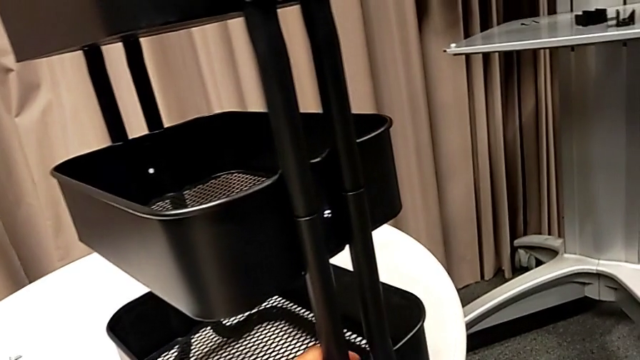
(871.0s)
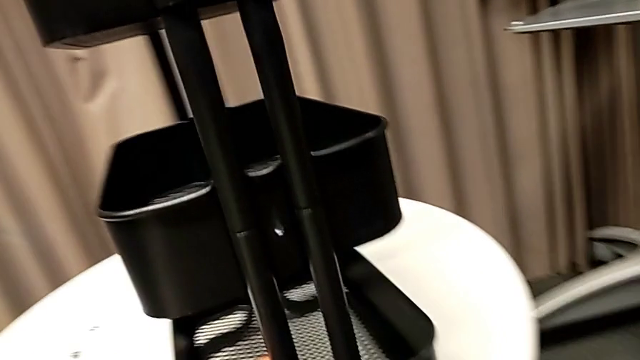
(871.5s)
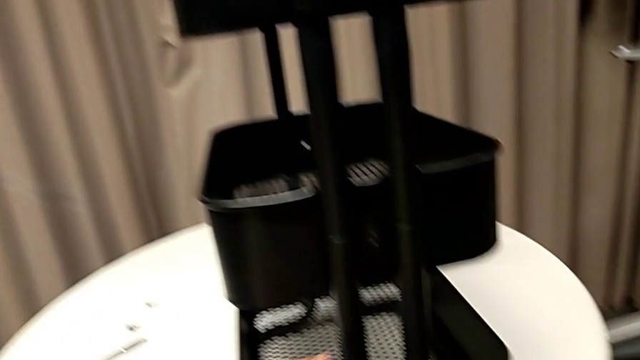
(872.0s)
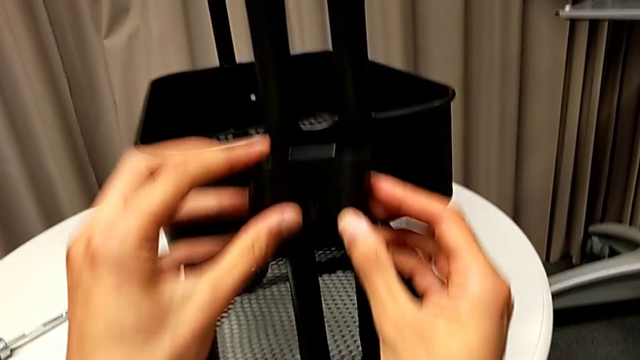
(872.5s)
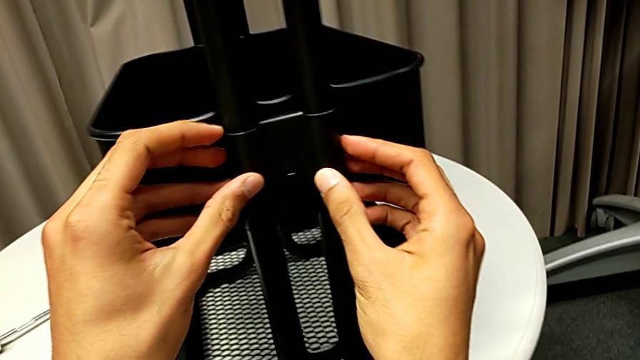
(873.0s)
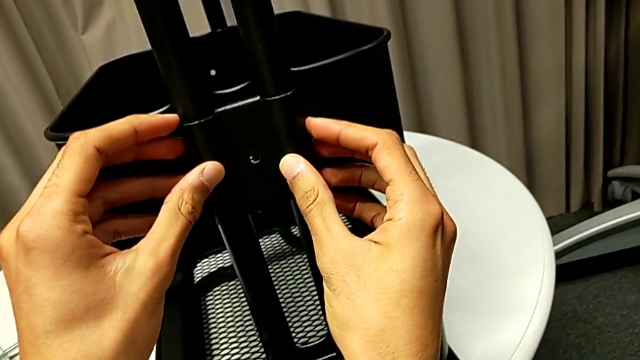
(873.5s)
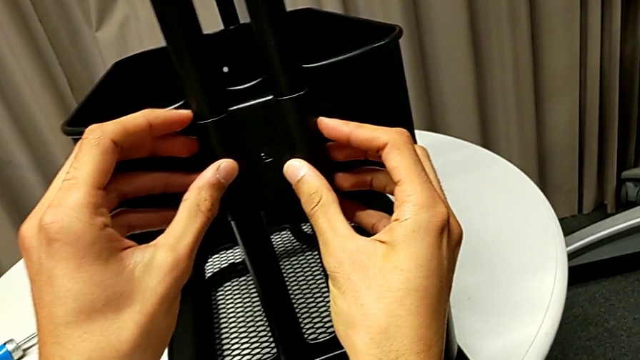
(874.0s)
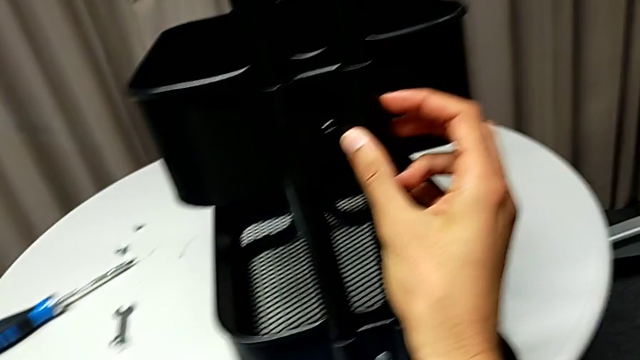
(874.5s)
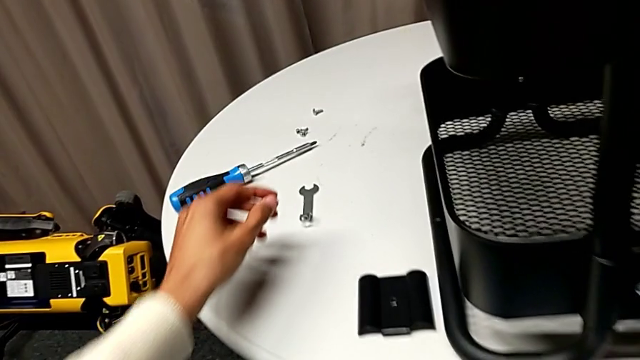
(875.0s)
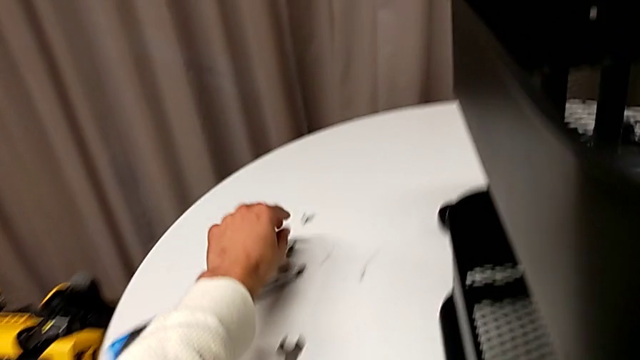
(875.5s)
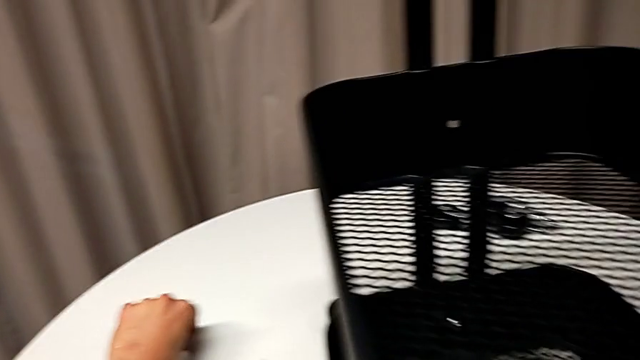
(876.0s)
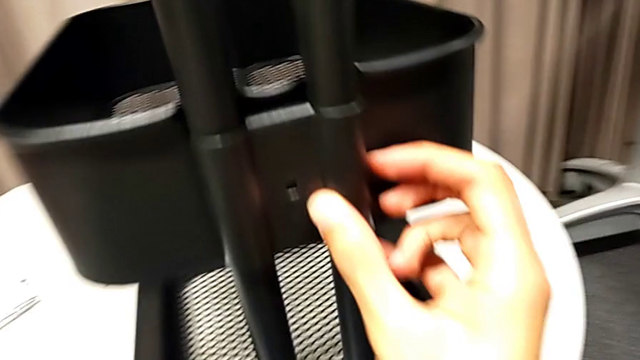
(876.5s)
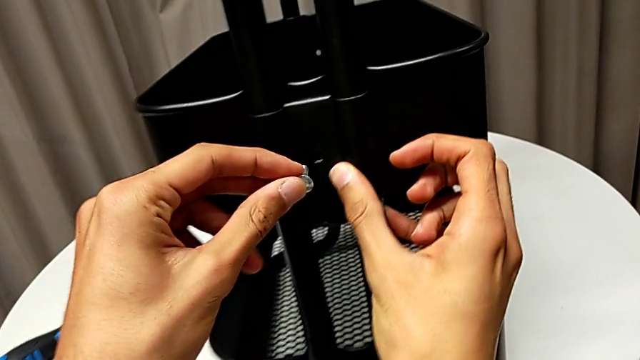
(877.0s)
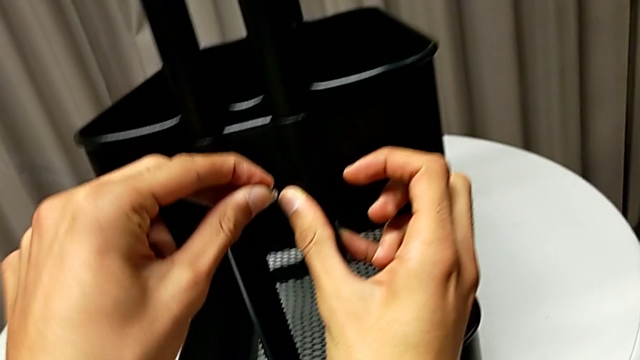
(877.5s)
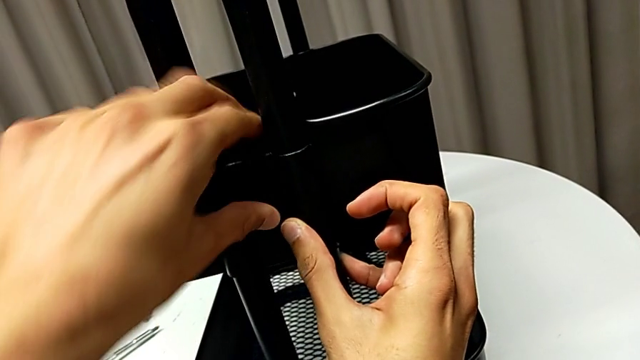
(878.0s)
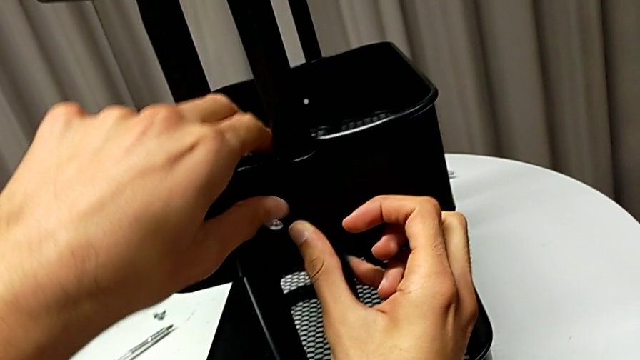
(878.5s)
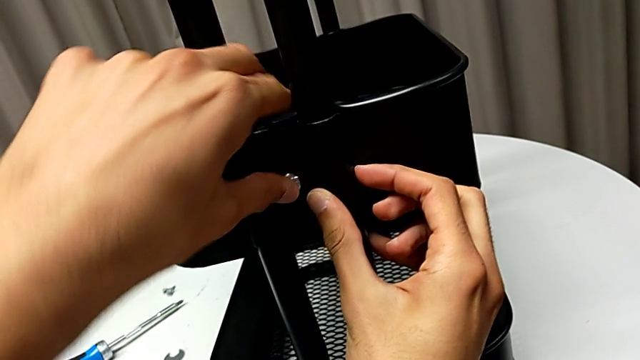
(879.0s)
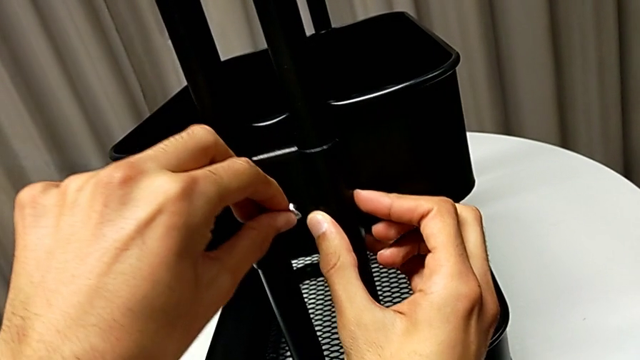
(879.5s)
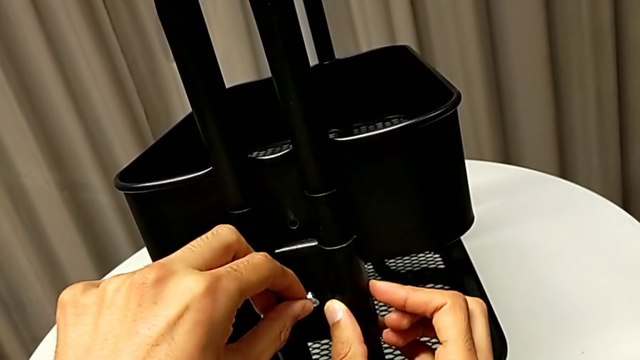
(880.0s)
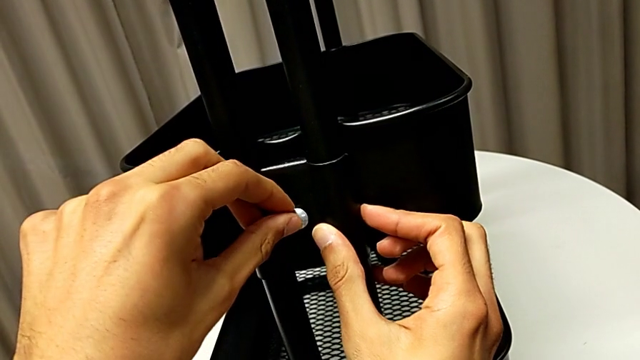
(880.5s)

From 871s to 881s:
The camera wearer is assembling the middle basket. They rotate the whole utility cart, place the bracket, align it, grab the screw, align it, disassemble the bracket and lift it.

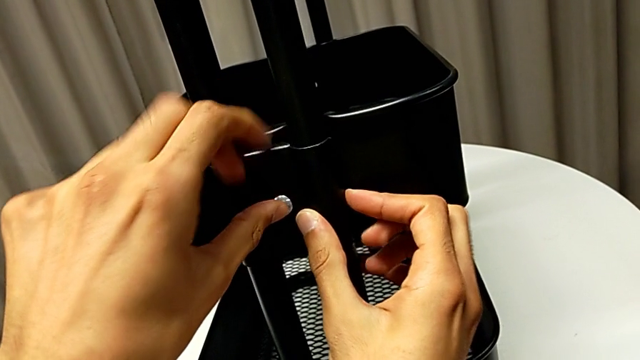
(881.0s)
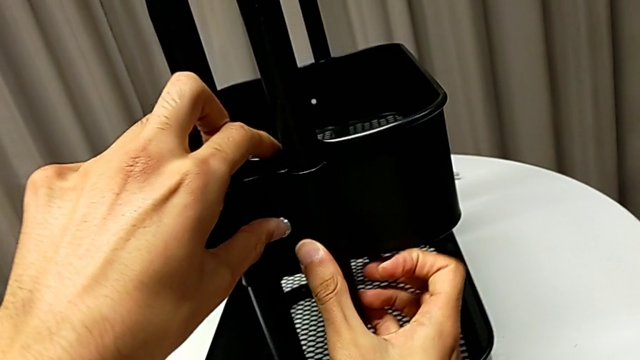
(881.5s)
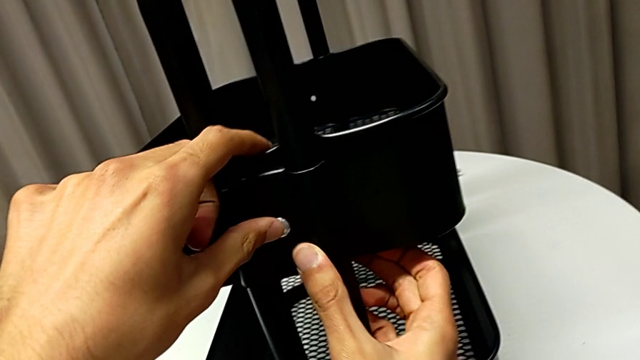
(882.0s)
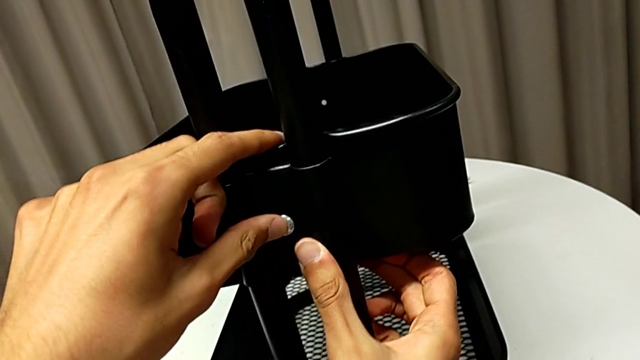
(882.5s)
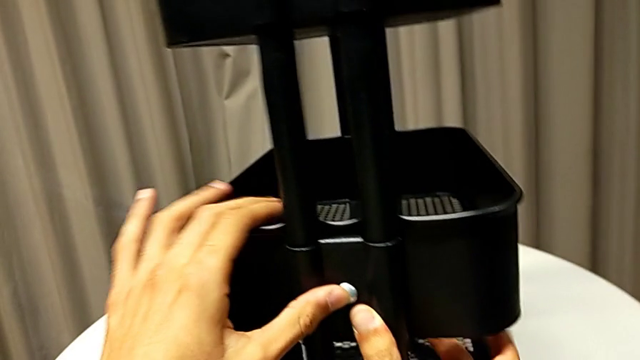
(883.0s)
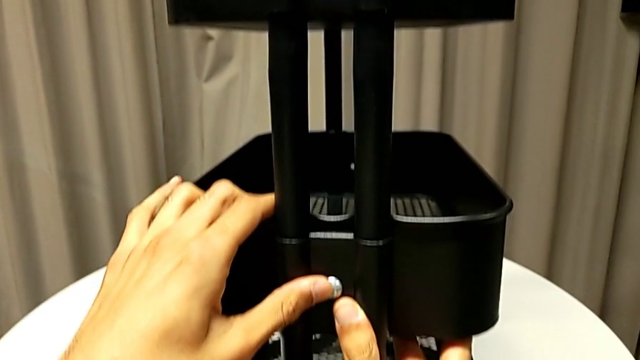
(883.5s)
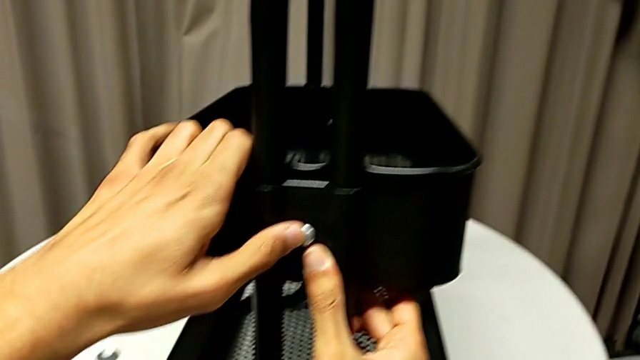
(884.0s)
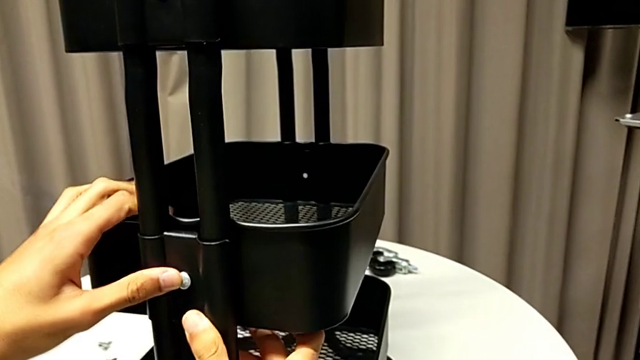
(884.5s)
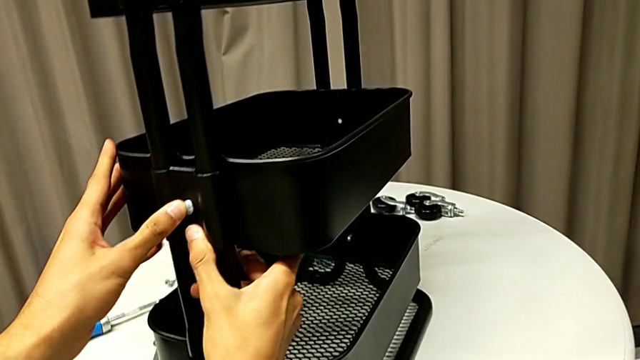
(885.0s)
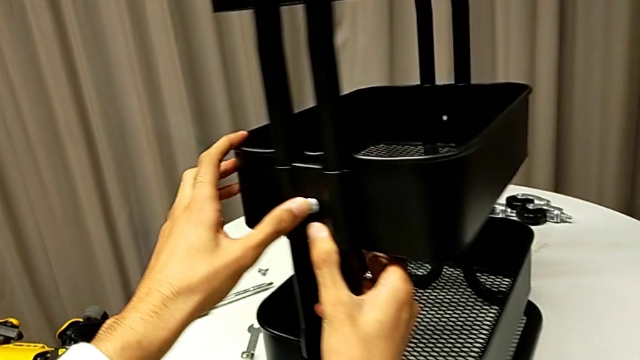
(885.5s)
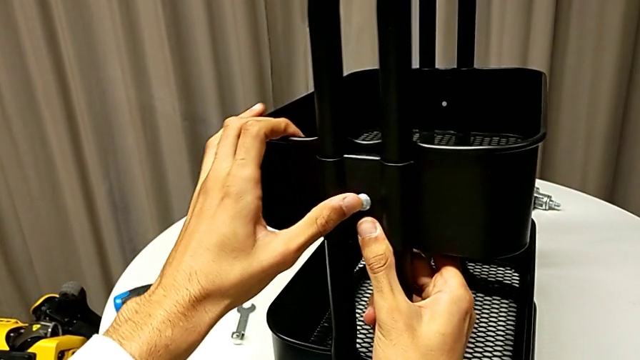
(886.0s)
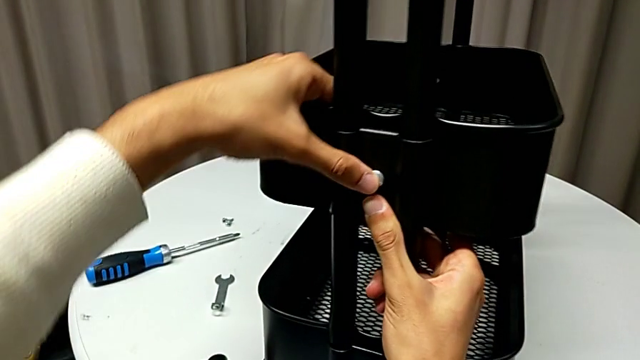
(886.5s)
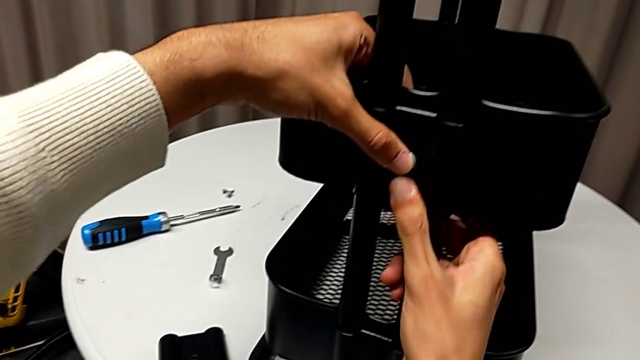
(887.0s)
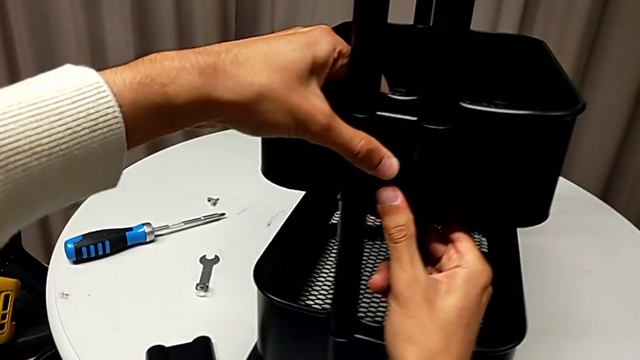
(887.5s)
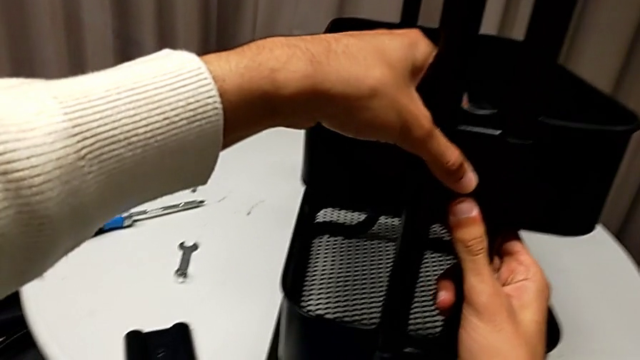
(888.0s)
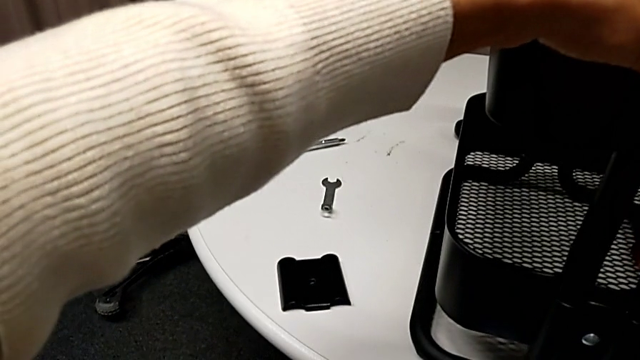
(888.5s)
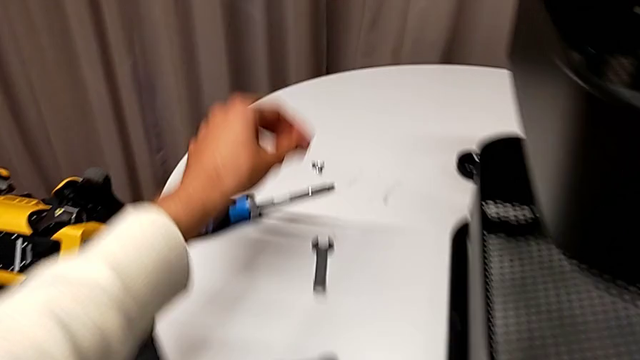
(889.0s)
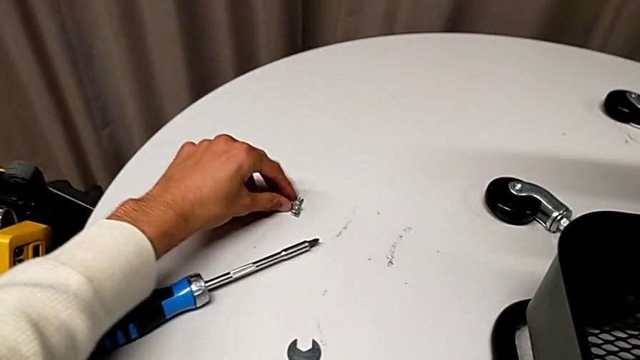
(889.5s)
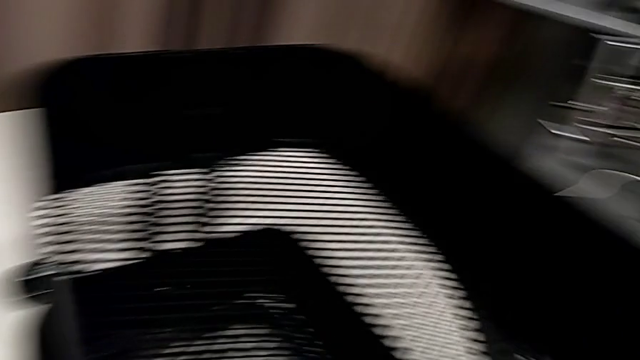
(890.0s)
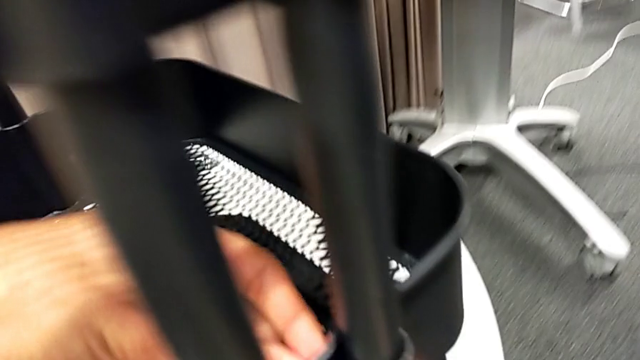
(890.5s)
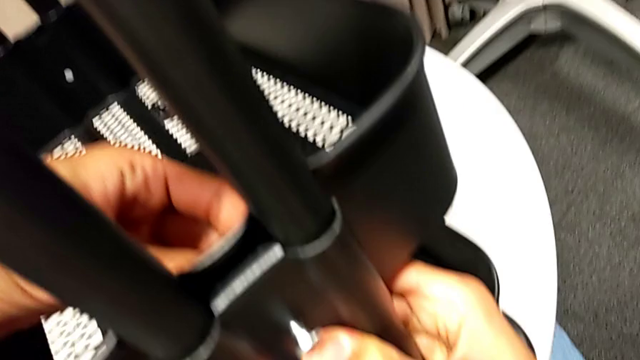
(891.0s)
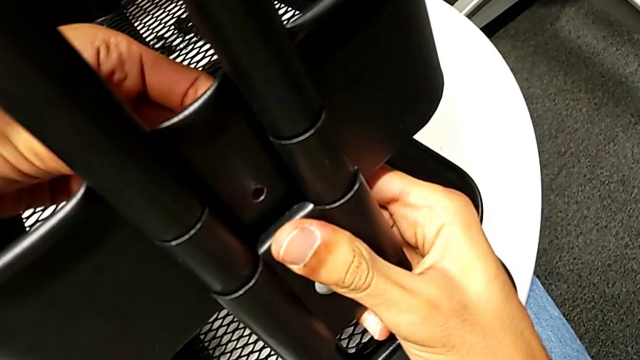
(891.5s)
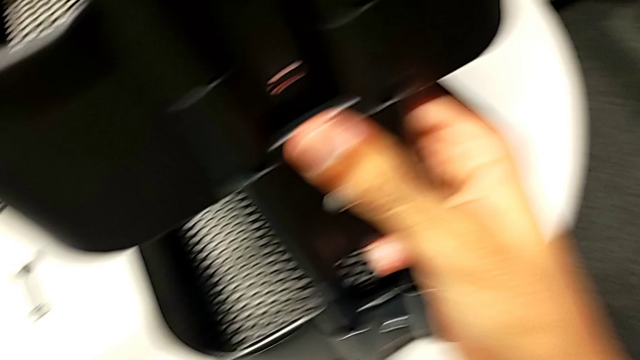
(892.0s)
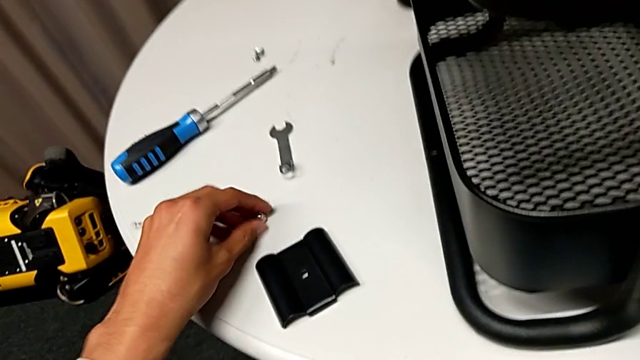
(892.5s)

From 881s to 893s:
The camera wearer is assembling the middle basket. They align the bracket, insert the screw, rotate the whole utility cart, hold the screw, grab the hexagon cap nut and place the bracket.
